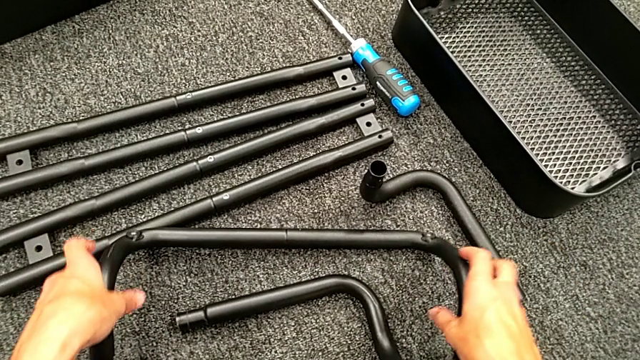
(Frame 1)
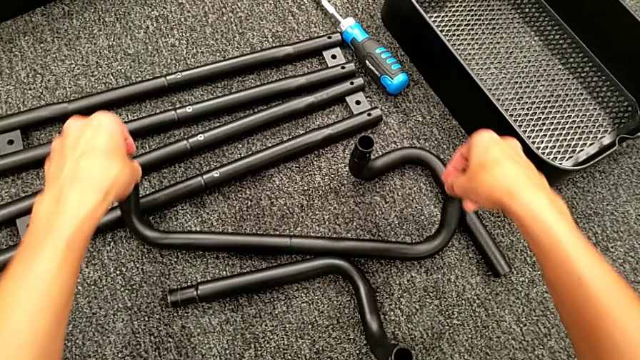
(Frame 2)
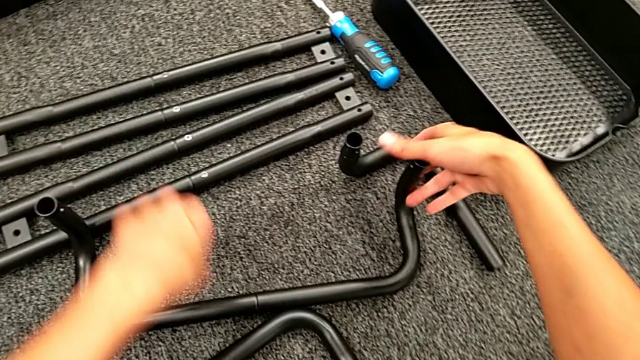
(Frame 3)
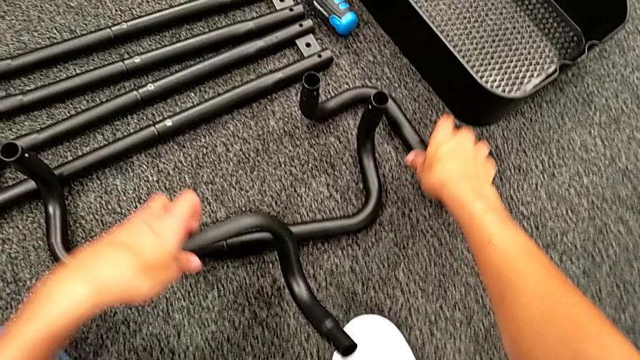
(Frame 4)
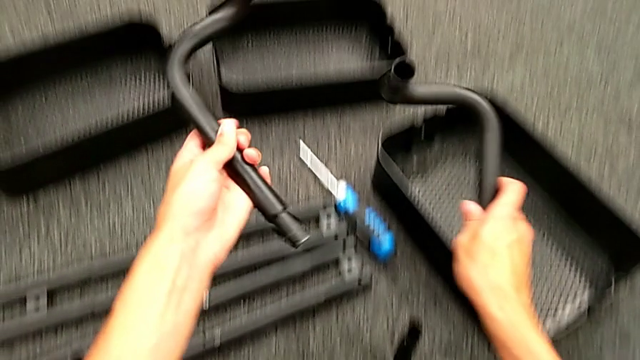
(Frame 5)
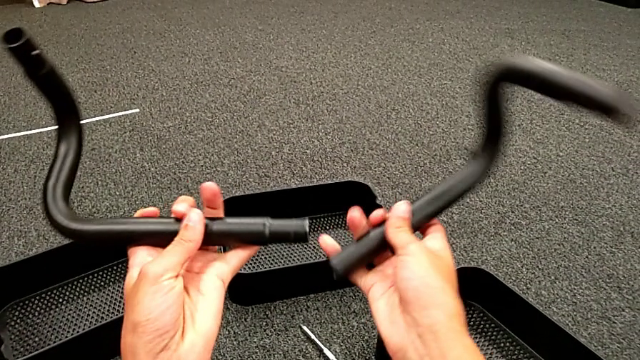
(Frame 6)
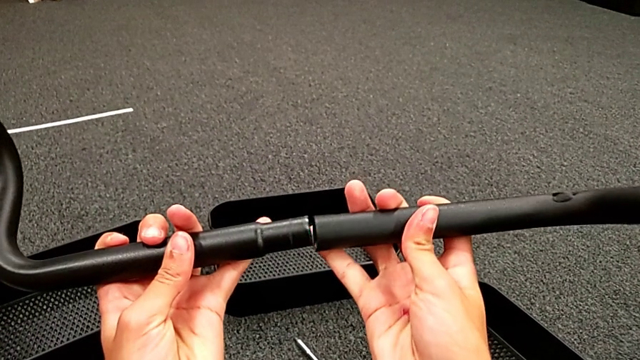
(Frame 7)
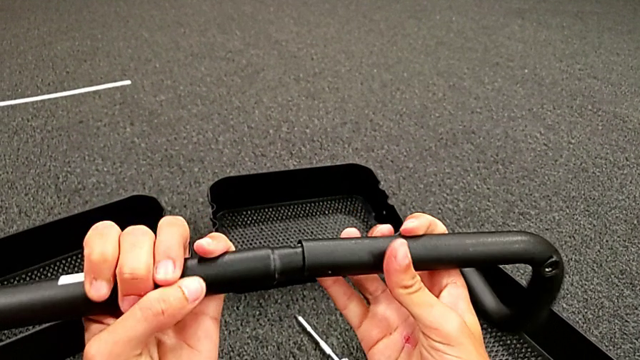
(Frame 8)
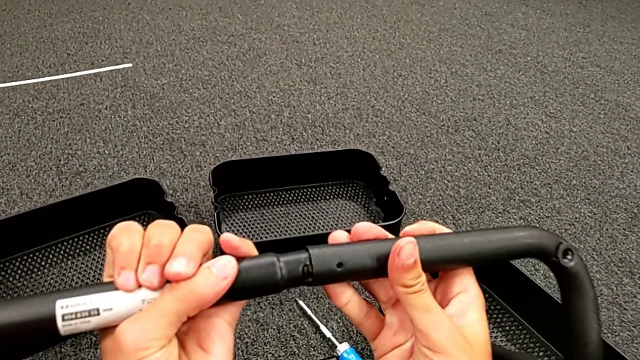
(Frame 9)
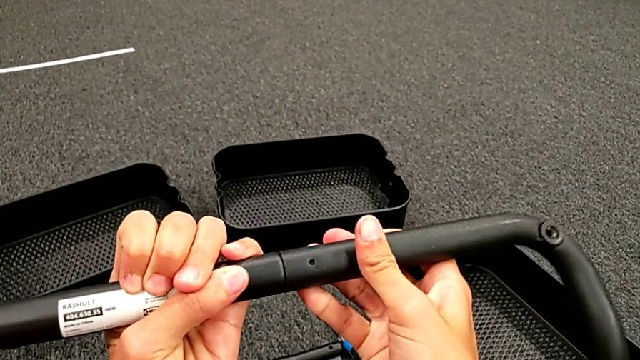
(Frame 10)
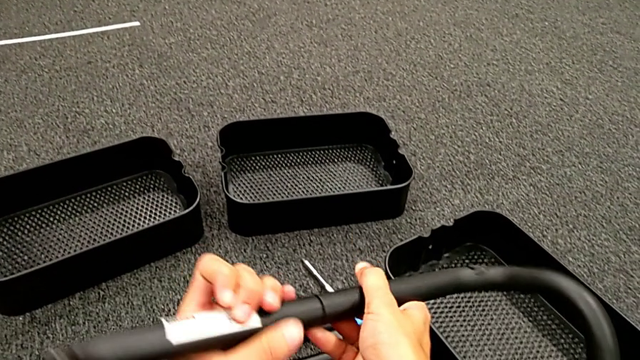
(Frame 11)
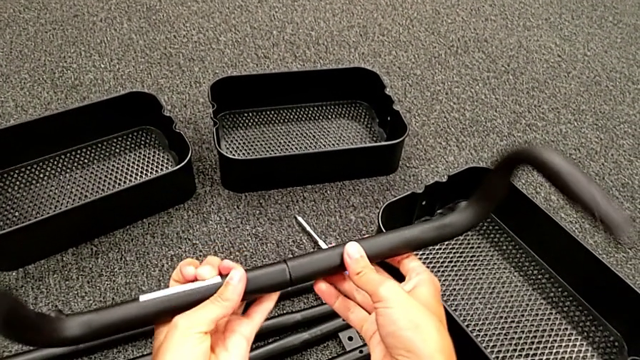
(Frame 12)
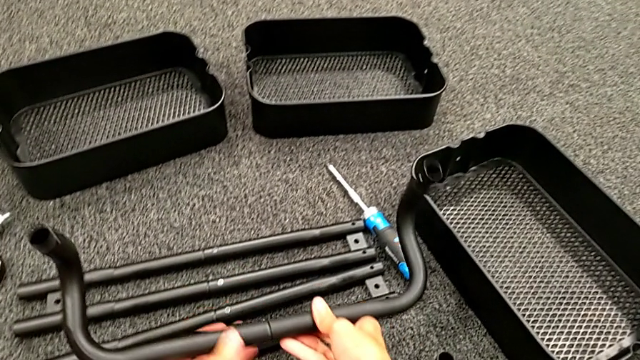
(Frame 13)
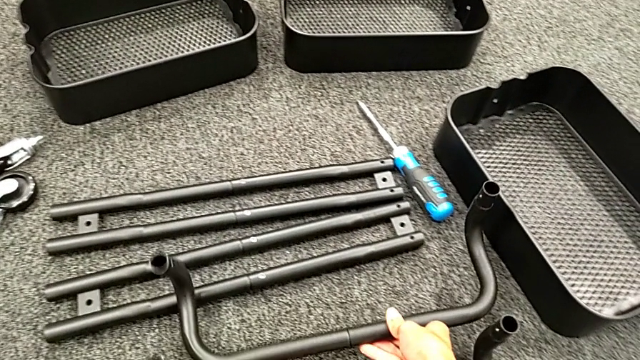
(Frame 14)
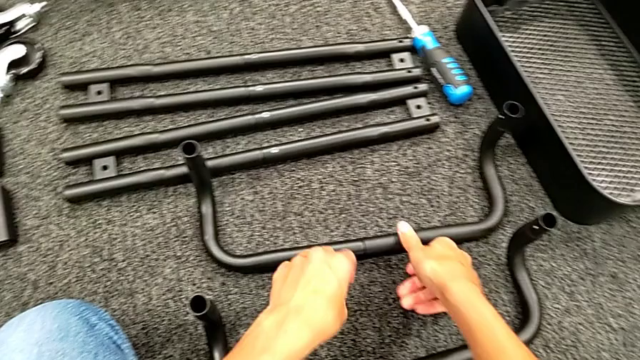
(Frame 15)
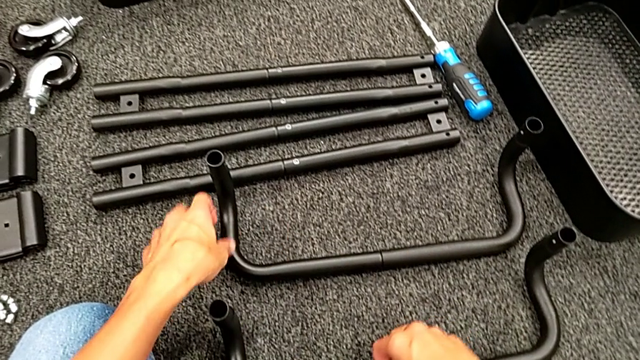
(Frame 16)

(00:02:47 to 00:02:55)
The camera wearer is assembling the black base frame. They grab the second frame, assemble it and place the frame.

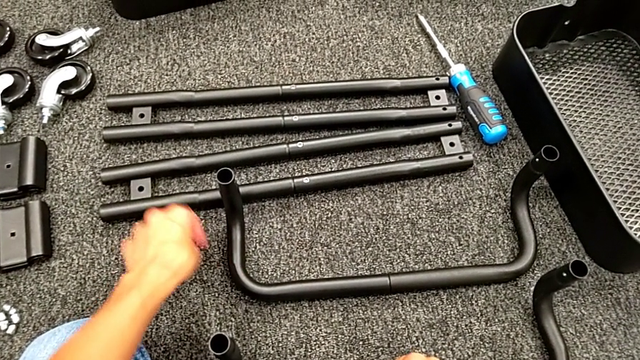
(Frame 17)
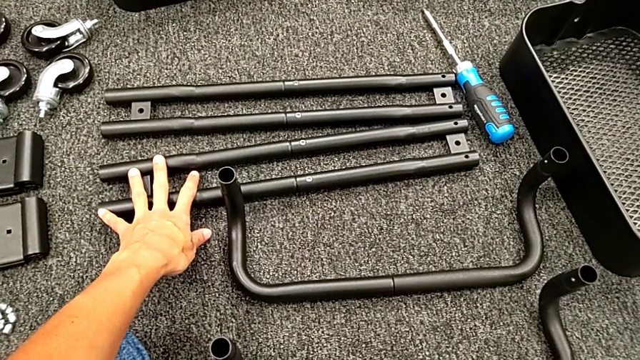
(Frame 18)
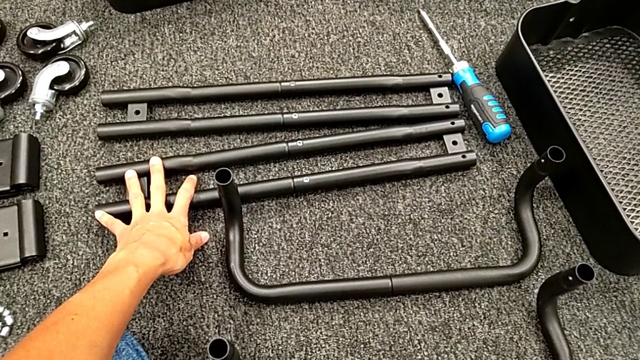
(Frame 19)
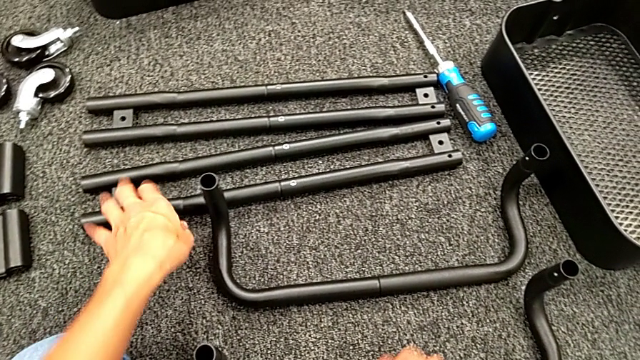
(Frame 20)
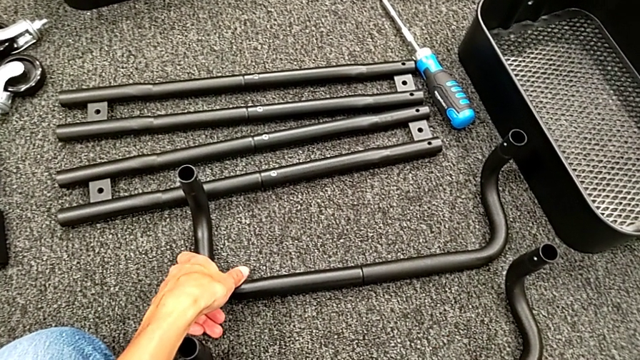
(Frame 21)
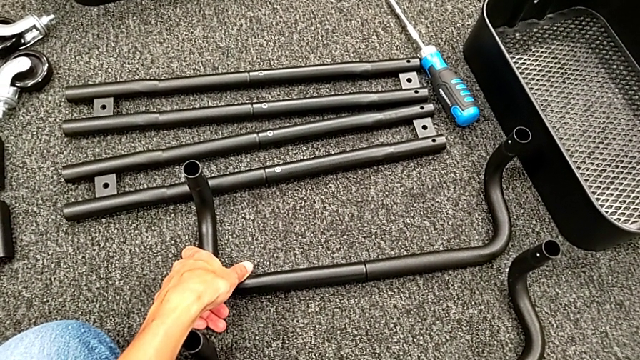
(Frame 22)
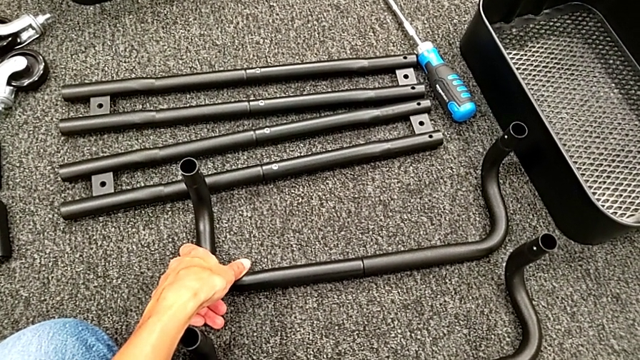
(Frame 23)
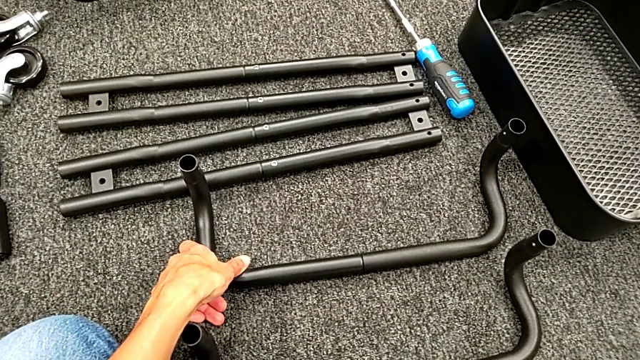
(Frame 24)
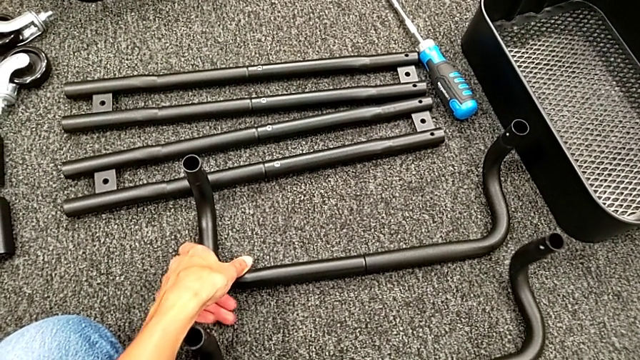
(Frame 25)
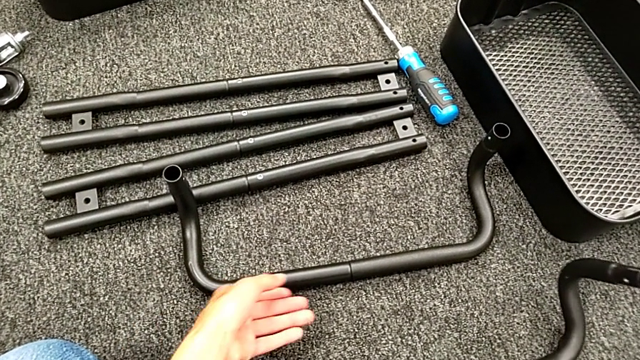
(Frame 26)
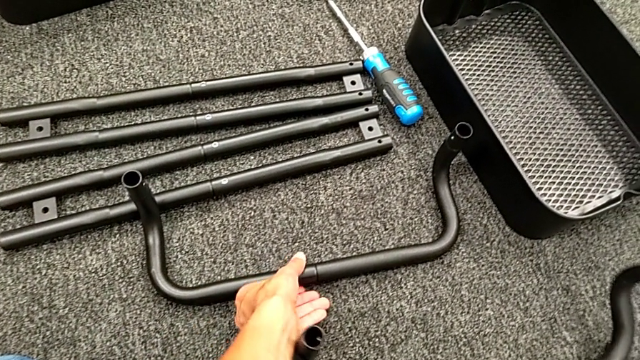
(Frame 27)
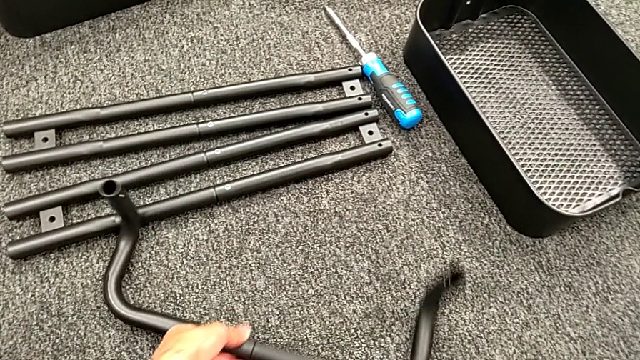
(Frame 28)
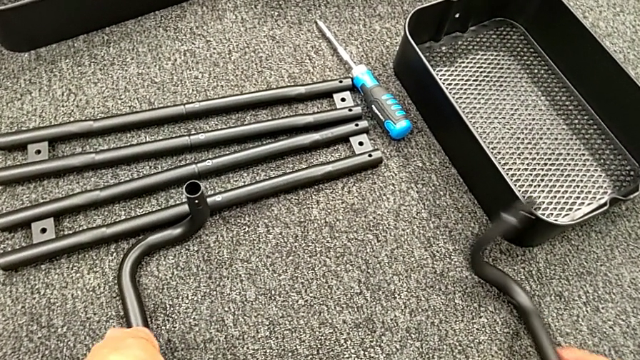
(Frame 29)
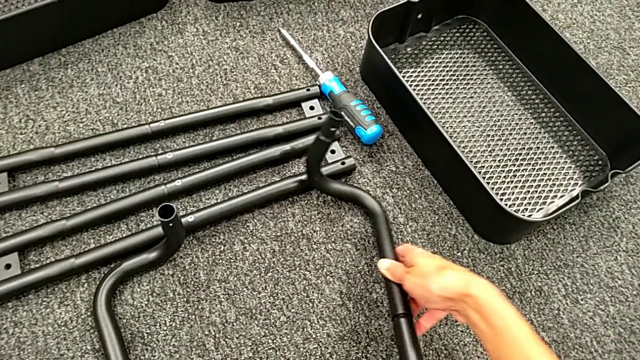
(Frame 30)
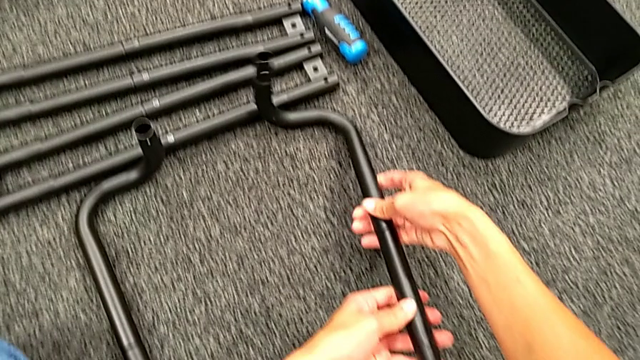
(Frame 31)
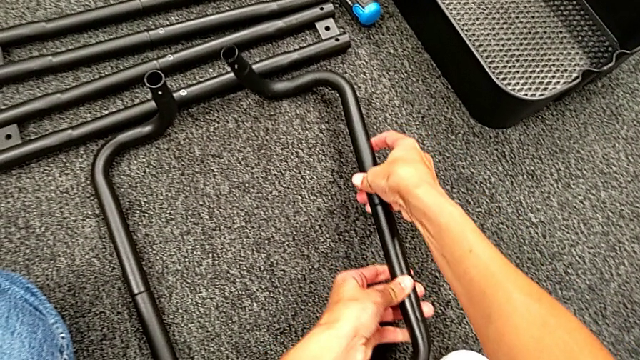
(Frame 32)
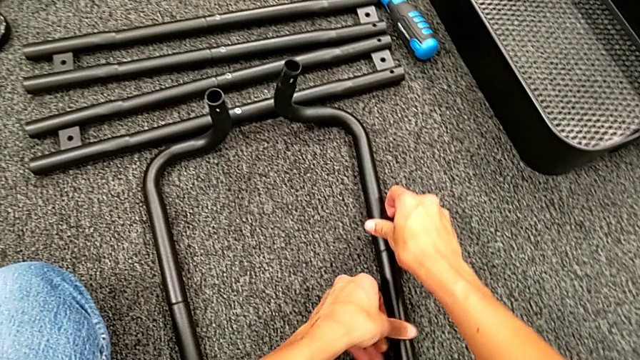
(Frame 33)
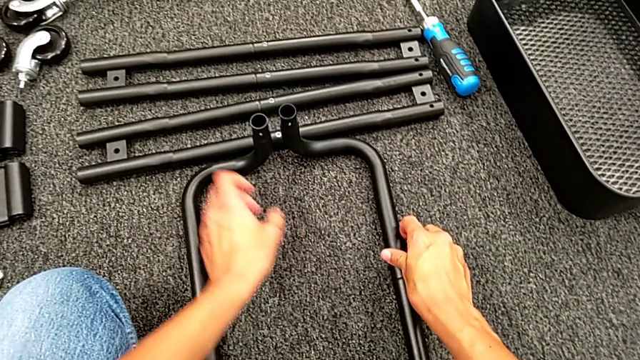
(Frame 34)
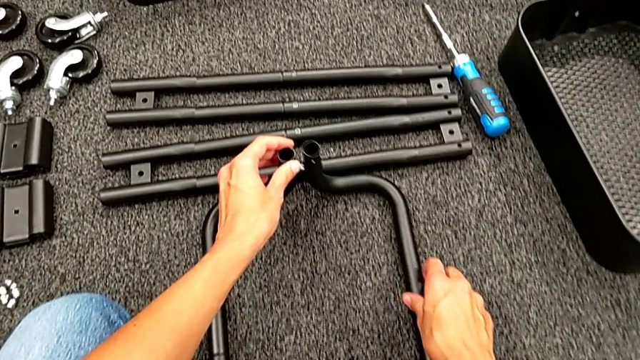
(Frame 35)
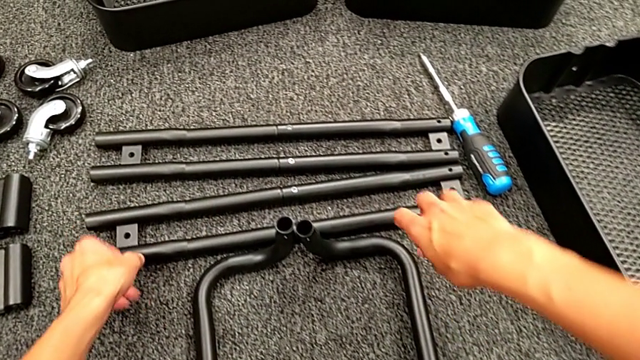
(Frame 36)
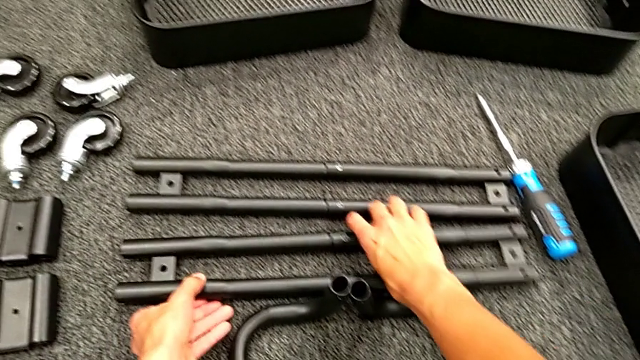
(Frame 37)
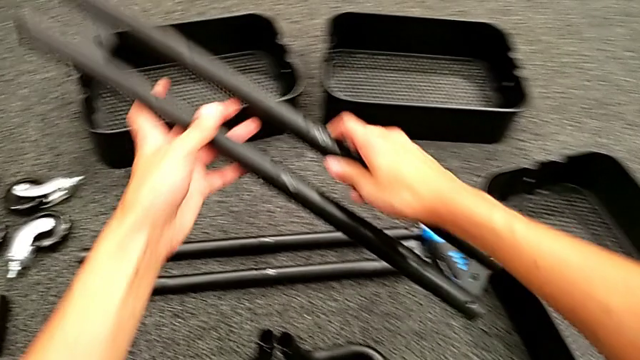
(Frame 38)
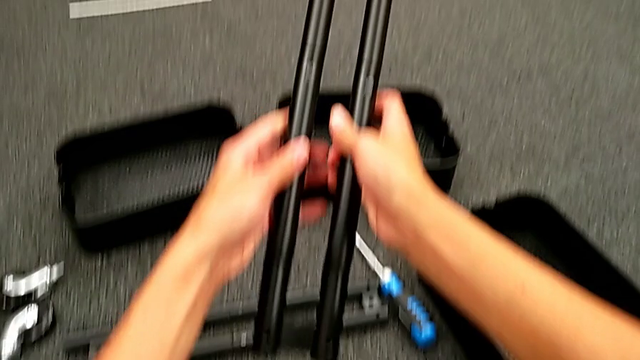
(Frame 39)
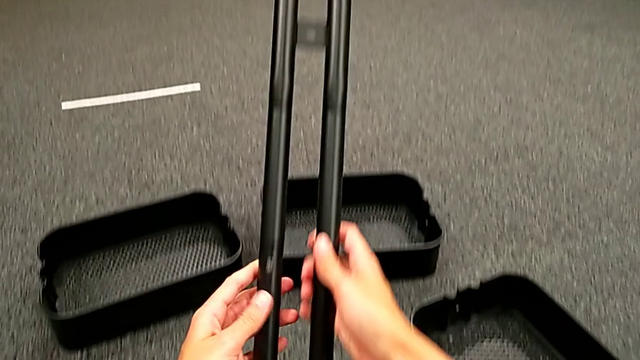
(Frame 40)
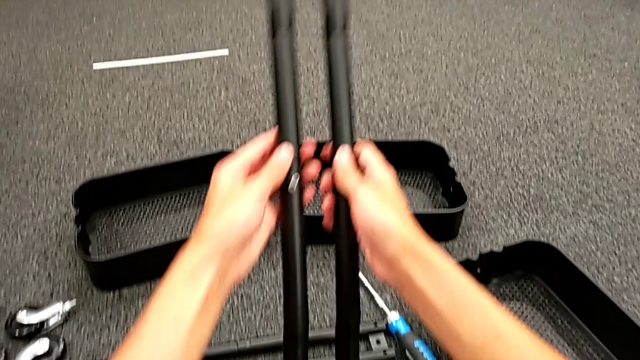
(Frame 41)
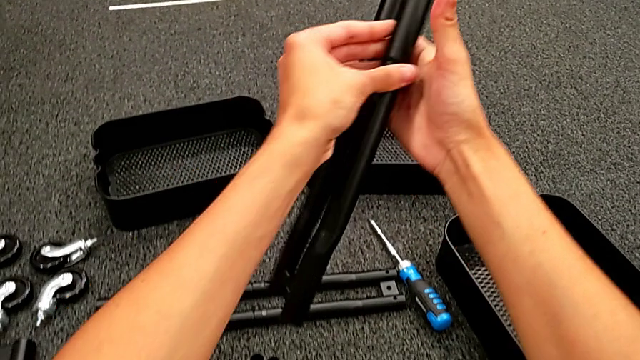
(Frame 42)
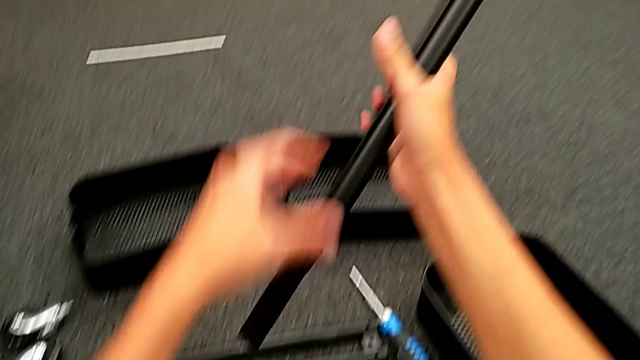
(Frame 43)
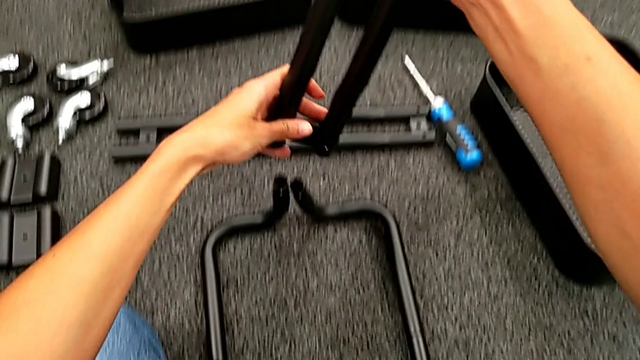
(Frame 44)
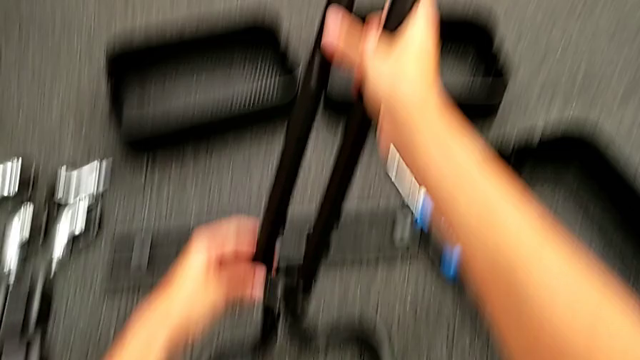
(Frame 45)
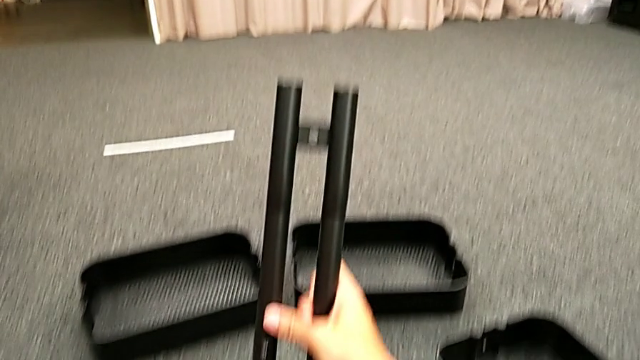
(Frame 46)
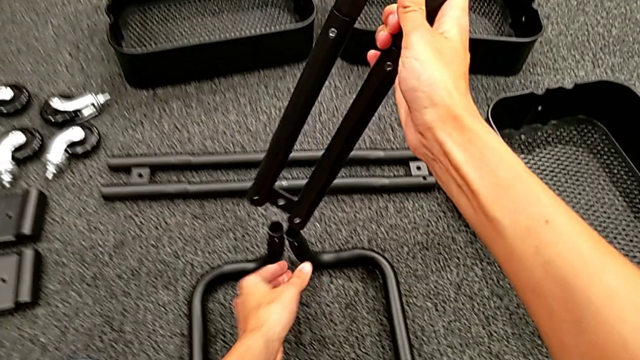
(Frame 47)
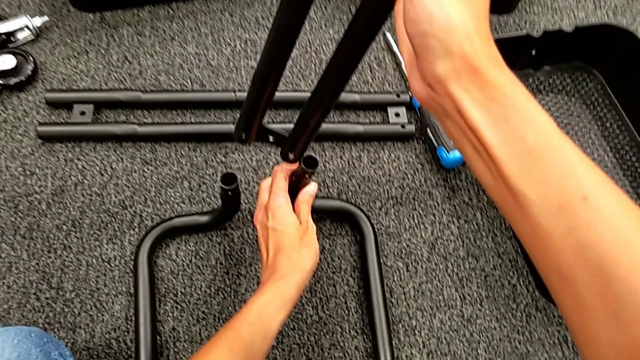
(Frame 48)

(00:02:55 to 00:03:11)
The camera wearer is assembling the first sidebar with the base frame. They align the black frame, grab the first leg and begin to rotate it.
